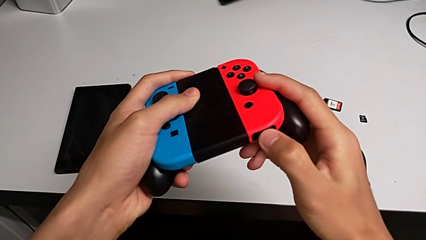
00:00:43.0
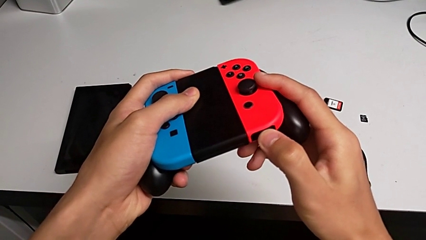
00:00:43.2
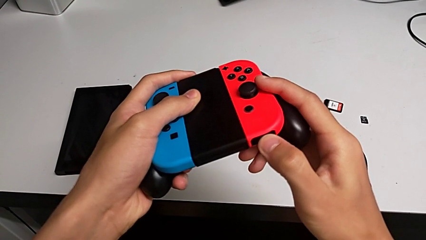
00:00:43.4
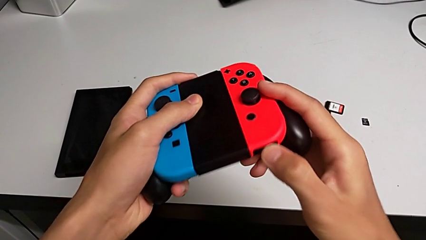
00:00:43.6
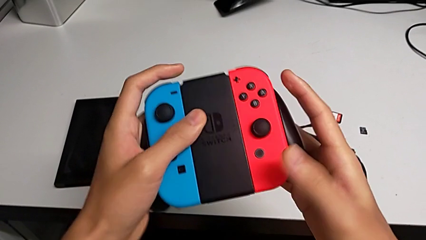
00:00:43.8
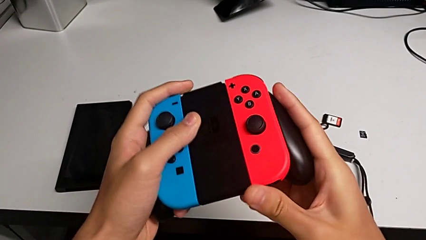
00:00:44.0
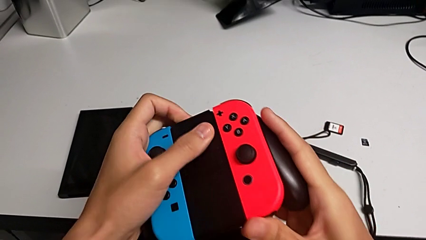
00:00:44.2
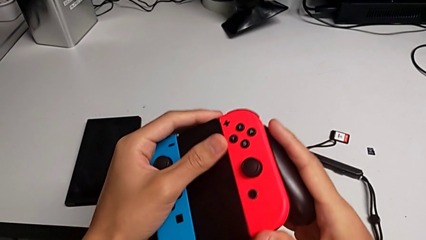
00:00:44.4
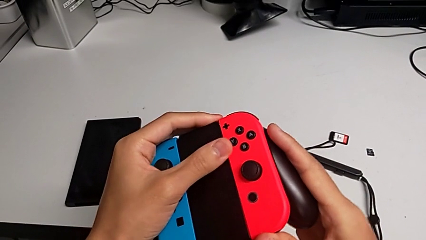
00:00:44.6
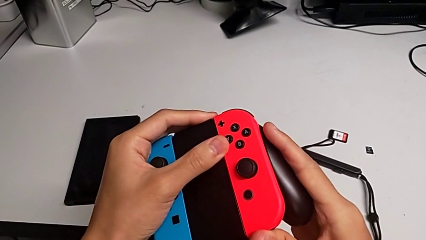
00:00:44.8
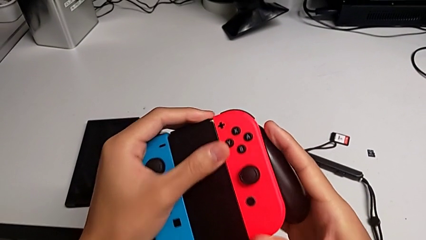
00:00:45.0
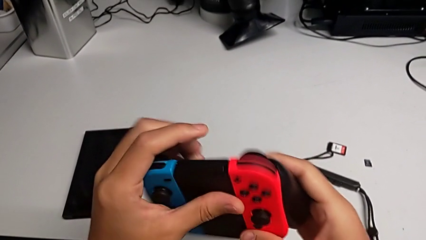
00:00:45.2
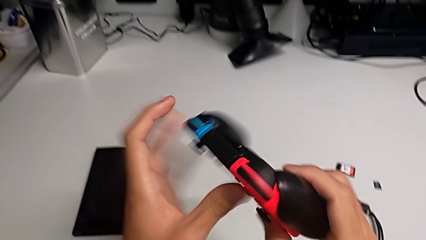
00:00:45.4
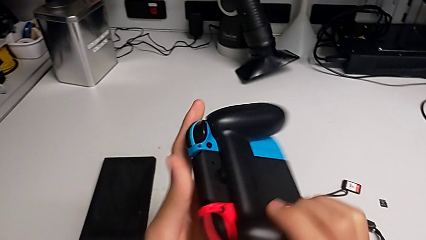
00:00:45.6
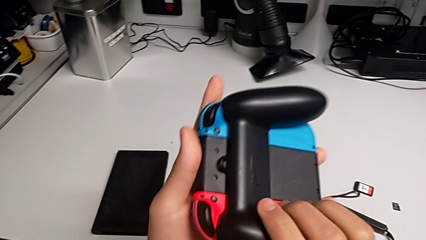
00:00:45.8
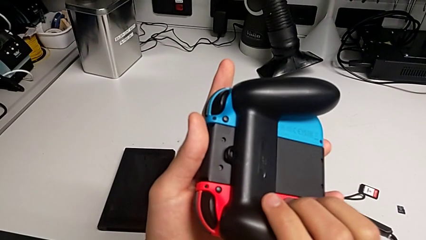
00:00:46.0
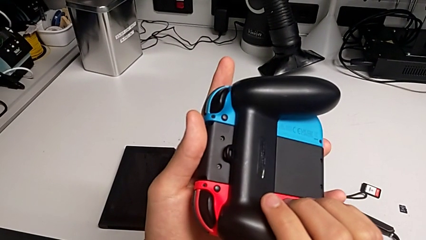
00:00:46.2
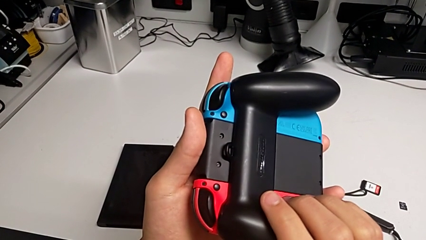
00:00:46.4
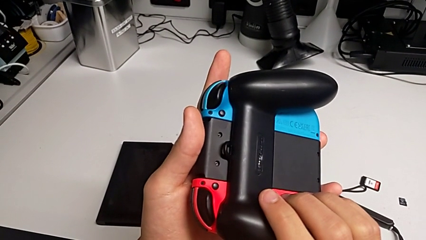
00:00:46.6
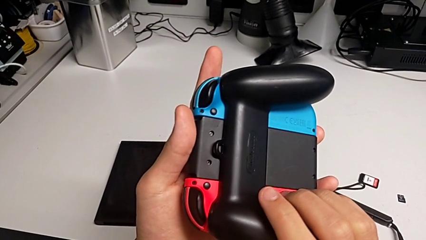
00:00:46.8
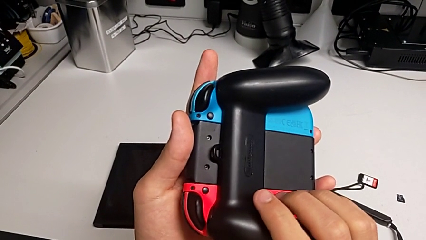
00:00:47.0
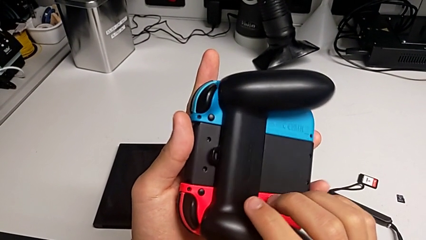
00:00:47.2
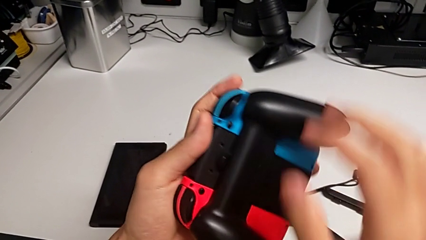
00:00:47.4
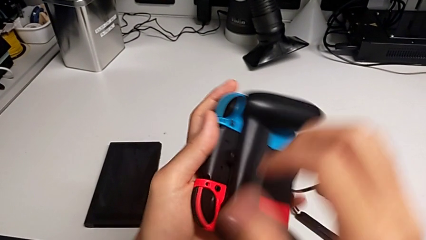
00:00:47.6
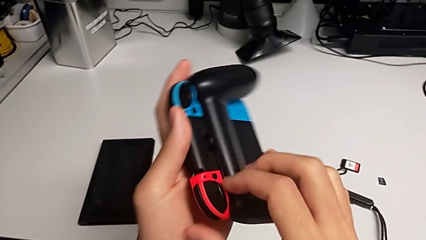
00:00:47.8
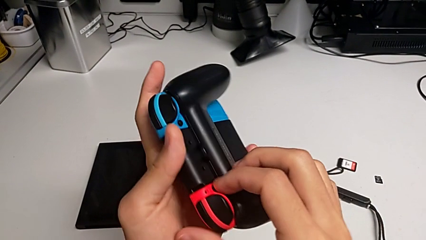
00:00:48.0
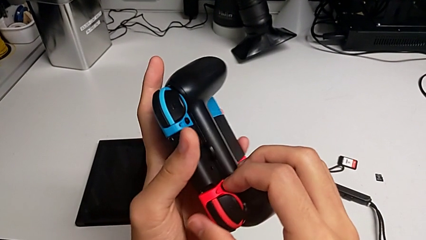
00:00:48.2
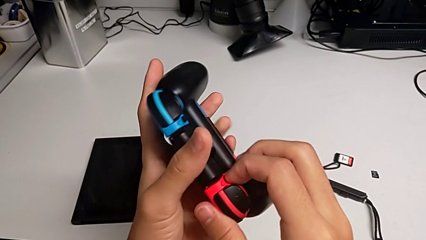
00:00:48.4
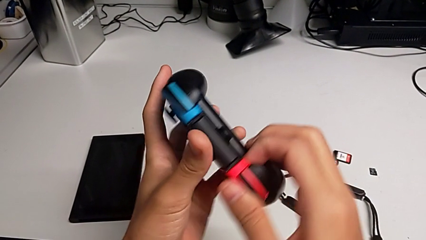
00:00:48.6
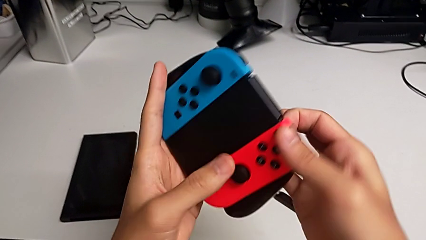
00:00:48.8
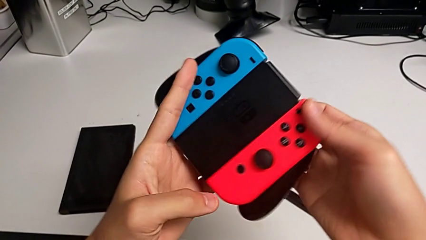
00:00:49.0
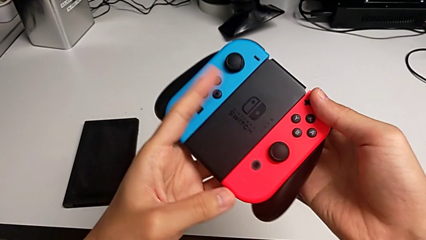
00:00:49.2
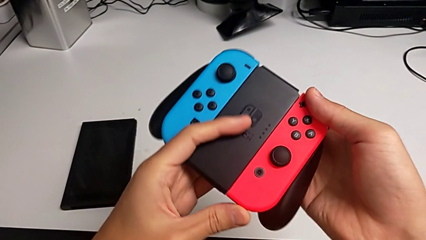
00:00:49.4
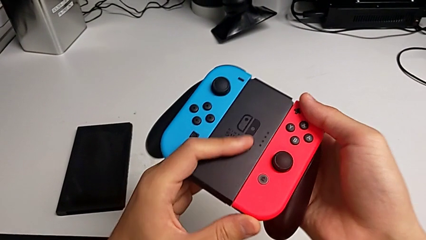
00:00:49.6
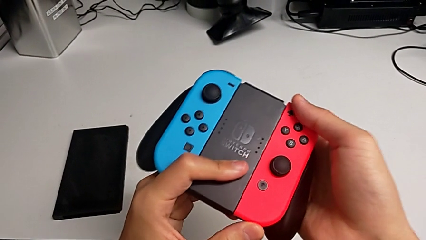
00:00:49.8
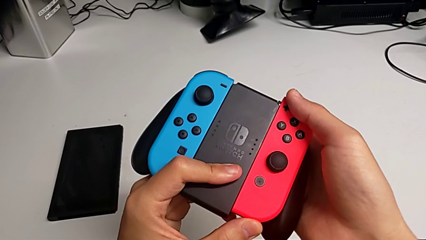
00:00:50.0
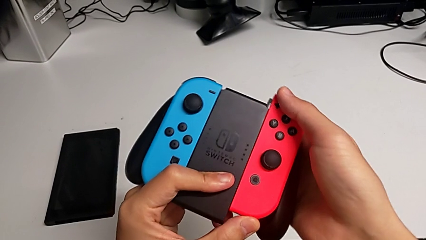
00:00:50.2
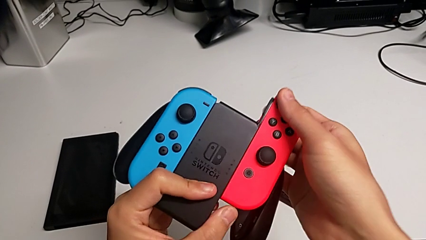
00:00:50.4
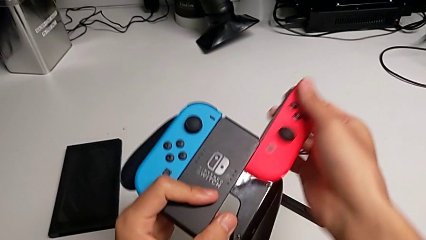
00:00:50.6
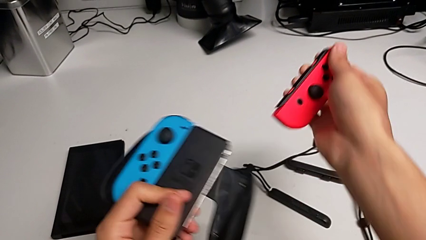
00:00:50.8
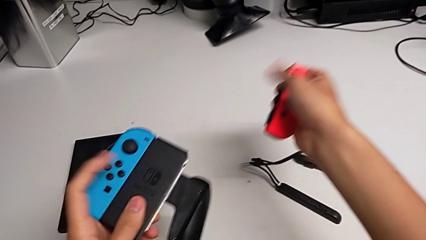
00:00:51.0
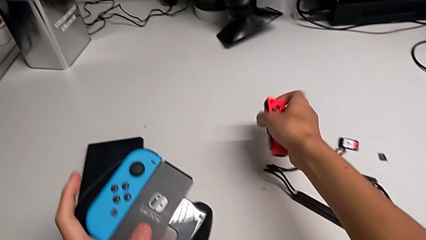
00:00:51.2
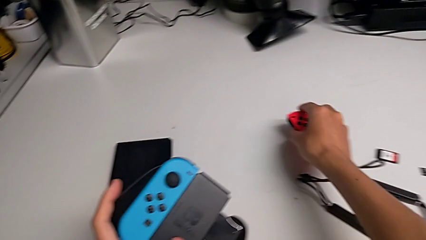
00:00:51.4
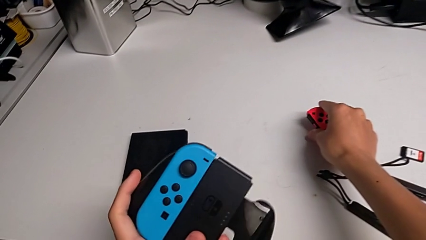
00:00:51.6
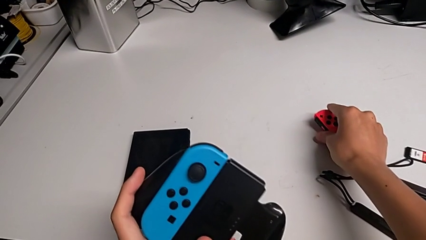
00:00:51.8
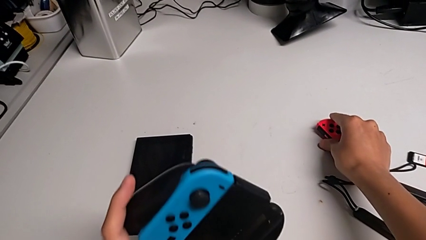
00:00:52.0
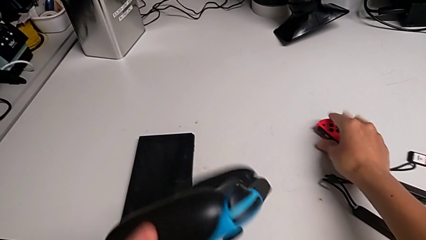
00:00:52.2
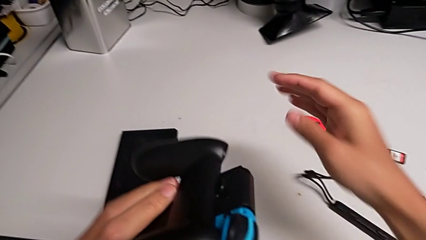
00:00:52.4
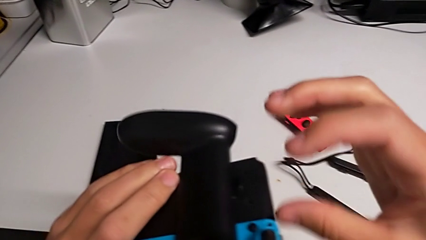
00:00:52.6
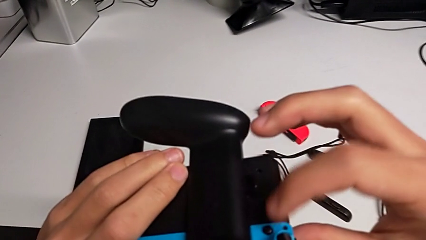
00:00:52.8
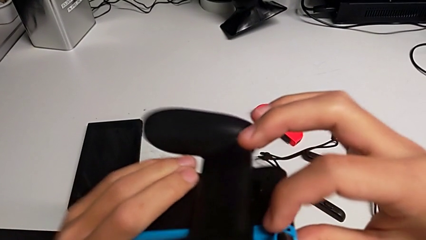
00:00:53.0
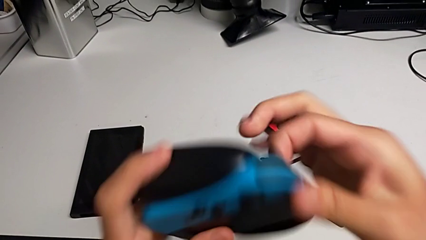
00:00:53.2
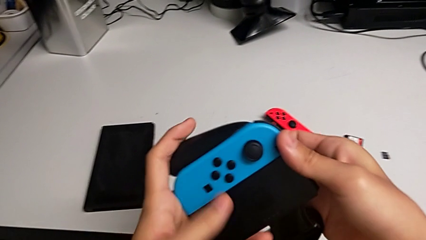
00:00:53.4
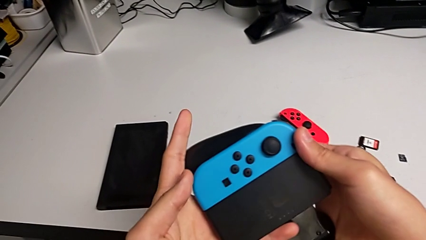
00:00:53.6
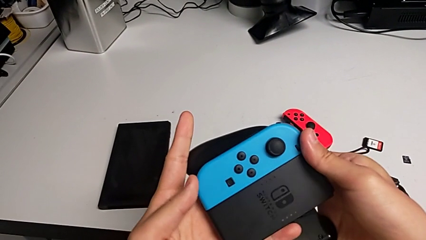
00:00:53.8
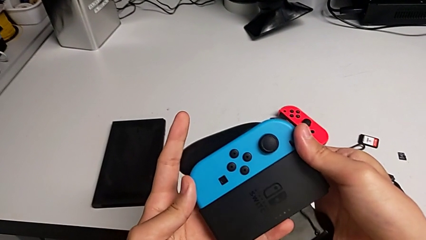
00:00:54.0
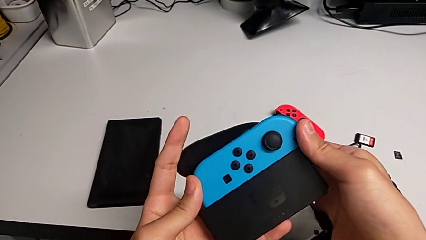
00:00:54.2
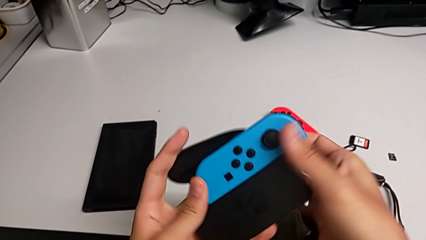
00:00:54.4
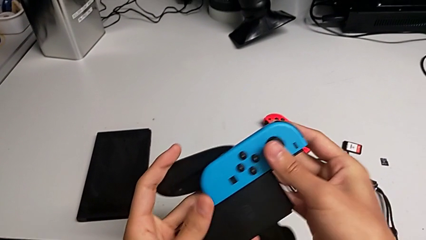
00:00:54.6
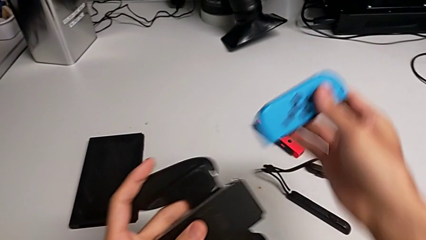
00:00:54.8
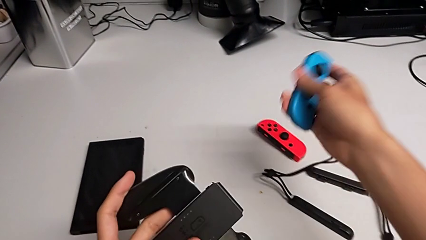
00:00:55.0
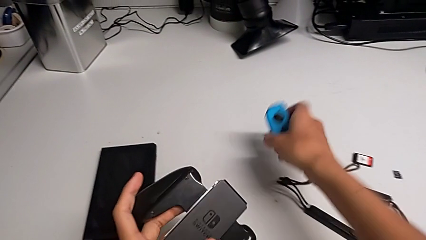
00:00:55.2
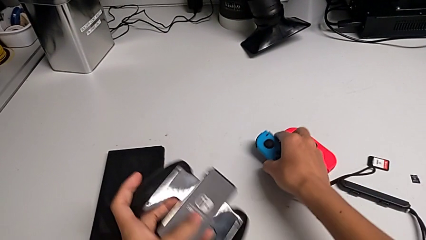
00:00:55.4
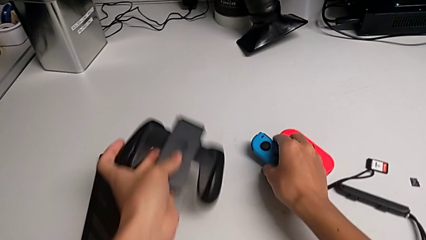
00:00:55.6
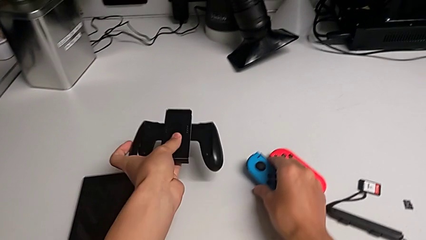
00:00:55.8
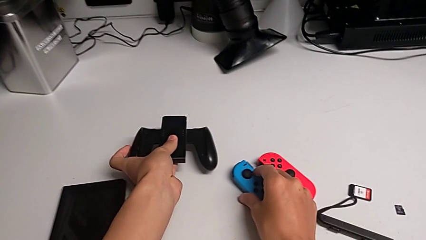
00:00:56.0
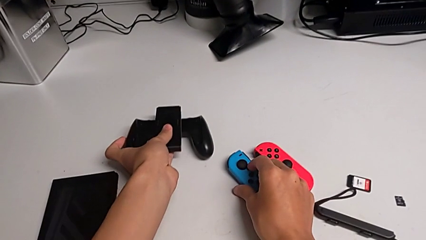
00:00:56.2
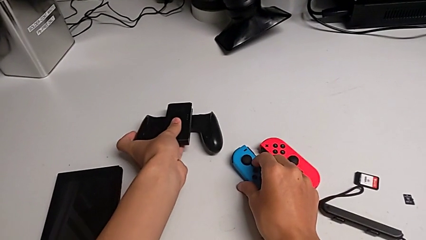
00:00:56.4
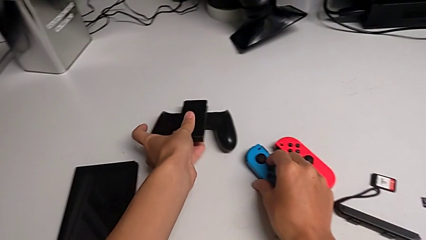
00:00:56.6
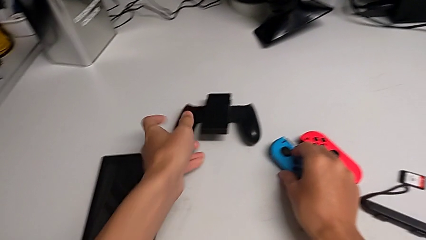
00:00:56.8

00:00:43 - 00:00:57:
The camera wearer is removing the joy-con controllers from the handheld mode. They wrongly push the red Joy-Con controller and rotate the comfort grip, press the black button, rotate the comfort grip, withdraw the red Joy-Con controller, place it, rotate the comfort grip twice, withdraw the blue Joy-Con controller, place it and place the comfort grip.

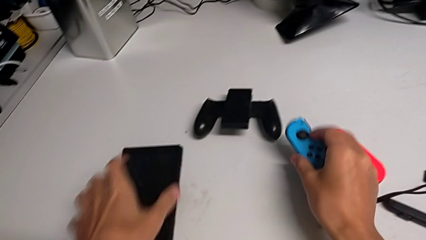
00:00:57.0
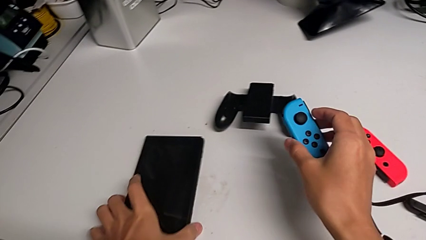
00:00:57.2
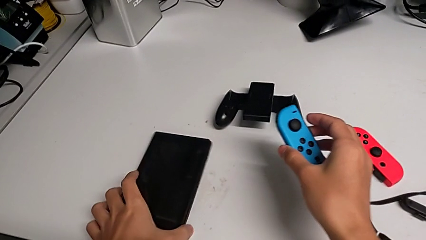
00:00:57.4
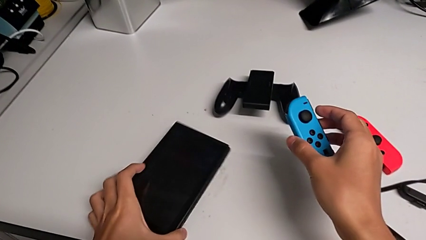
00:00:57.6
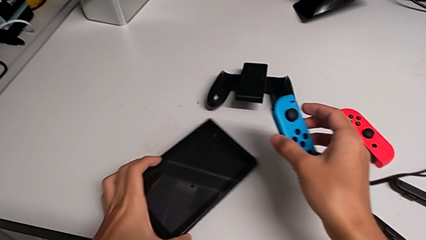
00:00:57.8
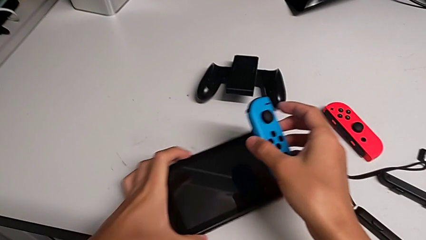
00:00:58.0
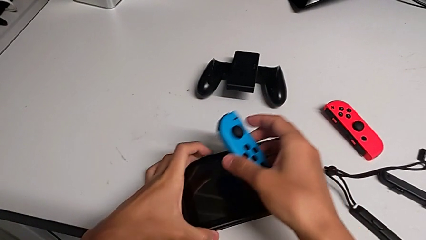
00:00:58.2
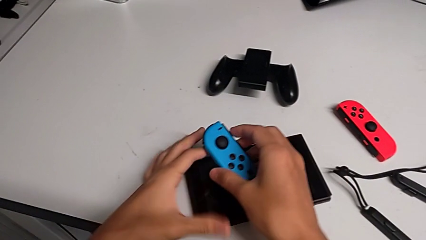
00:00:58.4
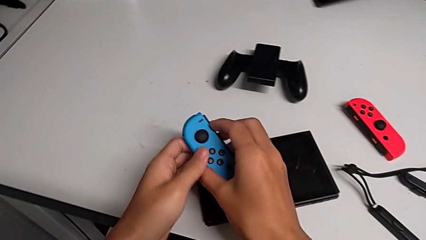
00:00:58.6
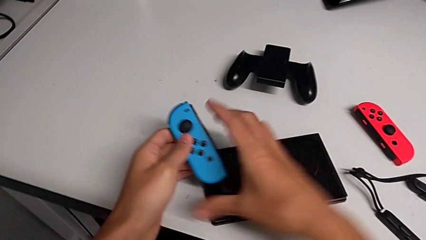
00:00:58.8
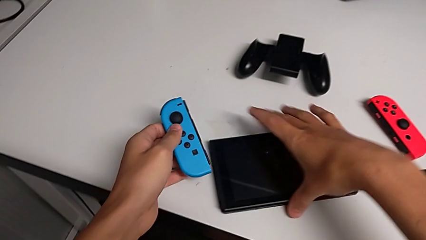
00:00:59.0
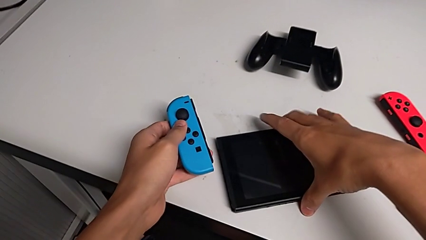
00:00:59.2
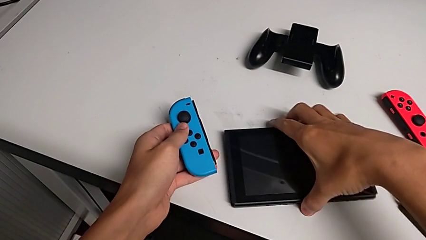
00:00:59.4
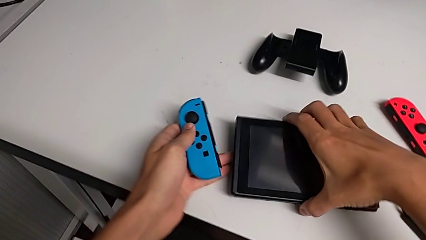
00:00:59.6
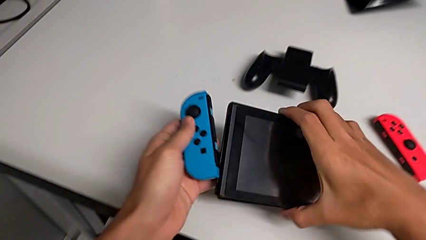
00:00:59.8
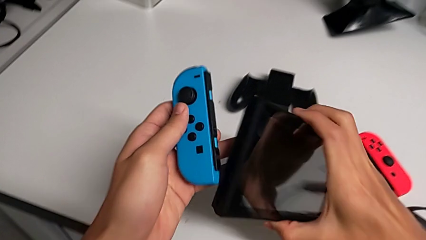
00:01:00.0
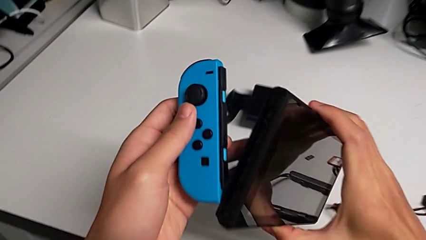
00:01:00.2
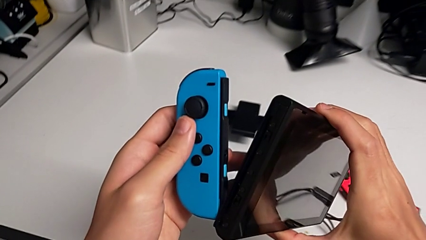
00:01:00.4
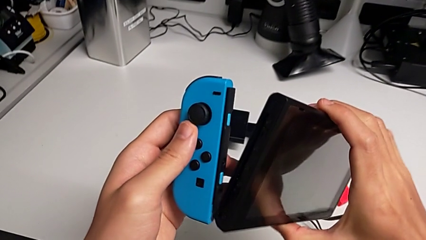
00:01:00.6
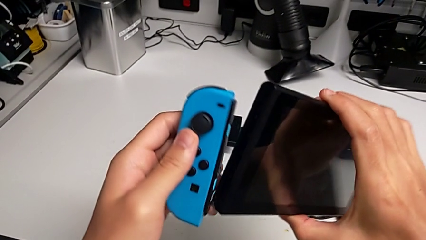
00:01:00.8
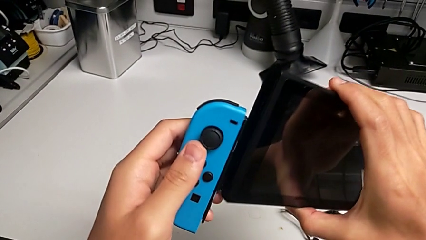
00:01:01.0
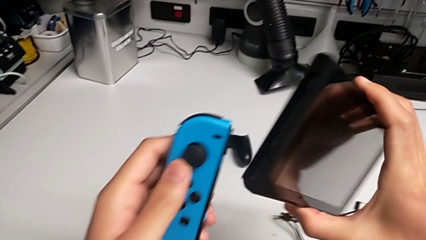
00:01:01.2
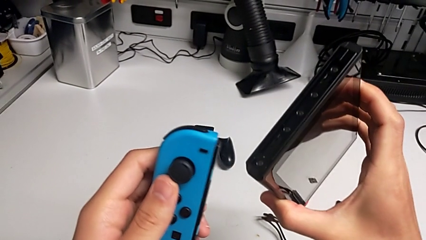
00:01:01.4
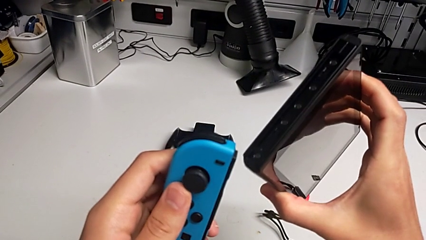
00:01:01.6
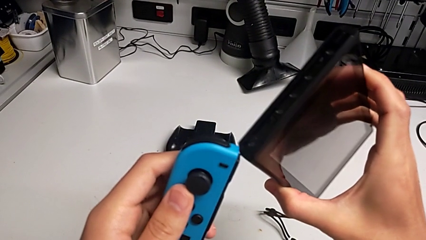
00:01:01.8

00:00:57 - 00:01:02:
The camera wearer is inserting the joy-con controllers into the Nintendo Switch. They grab the Nintendo Switch, hold the Joy-Con controller, lift the Nintendo Switch and begin to inspect it.
